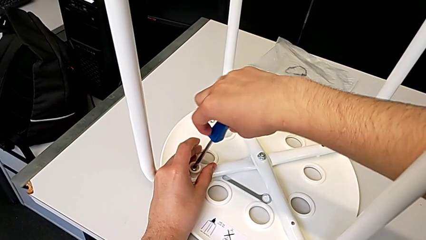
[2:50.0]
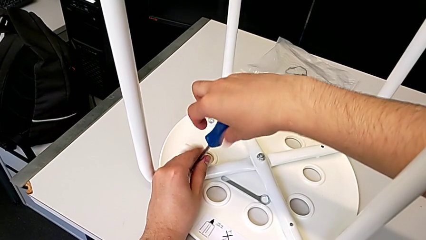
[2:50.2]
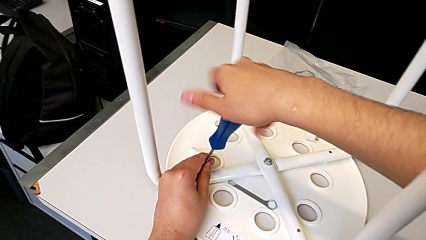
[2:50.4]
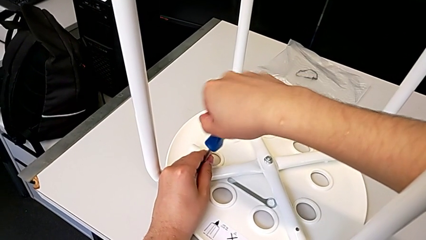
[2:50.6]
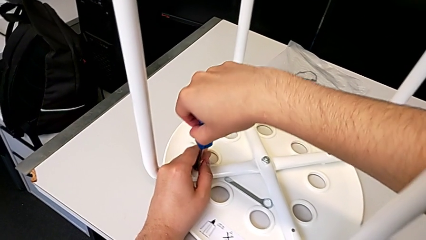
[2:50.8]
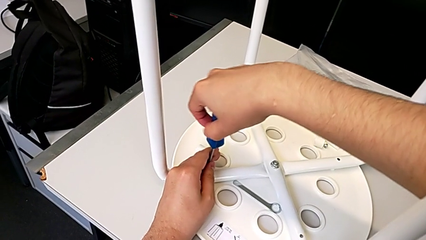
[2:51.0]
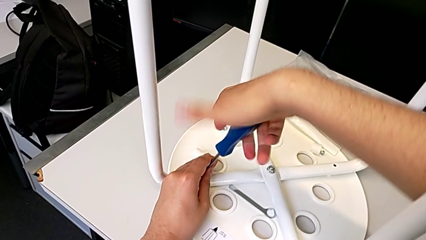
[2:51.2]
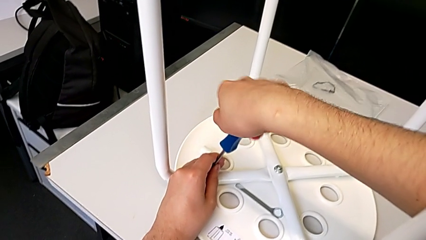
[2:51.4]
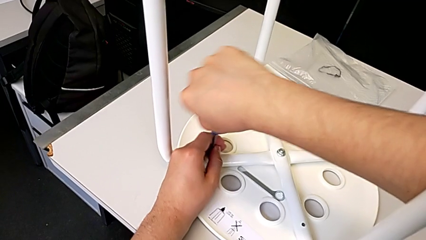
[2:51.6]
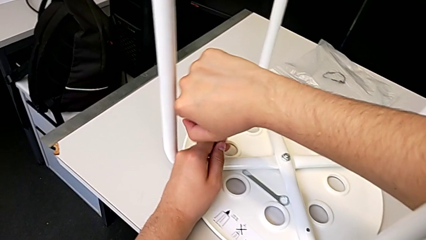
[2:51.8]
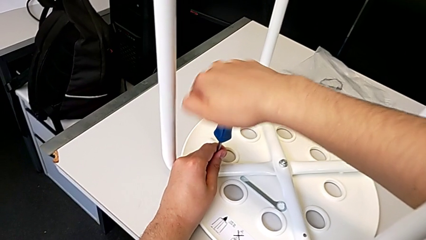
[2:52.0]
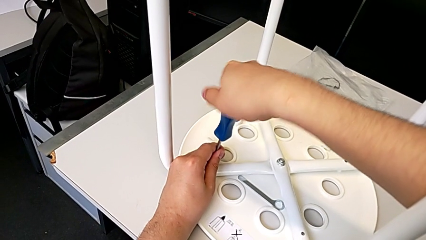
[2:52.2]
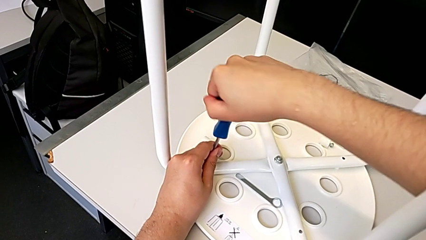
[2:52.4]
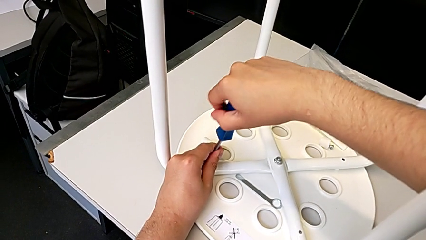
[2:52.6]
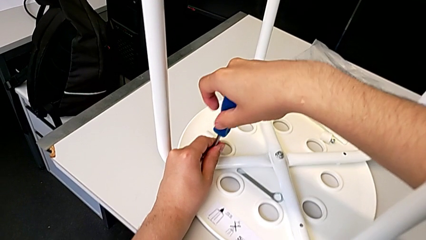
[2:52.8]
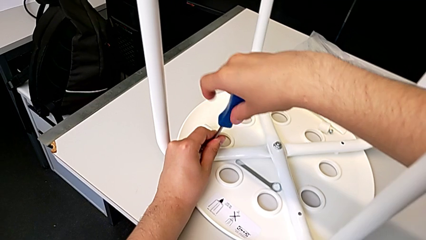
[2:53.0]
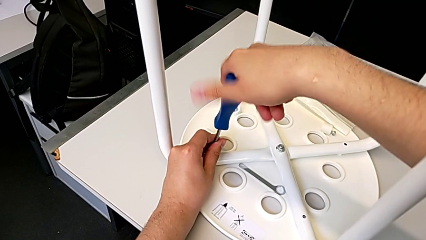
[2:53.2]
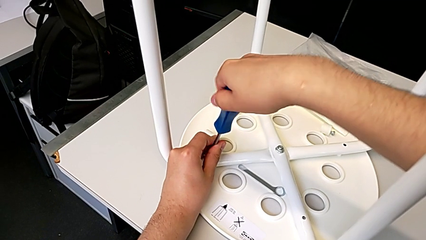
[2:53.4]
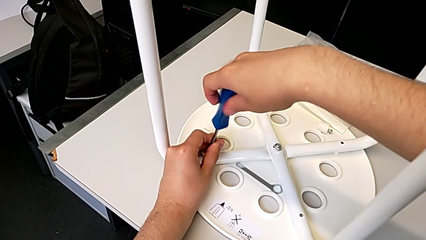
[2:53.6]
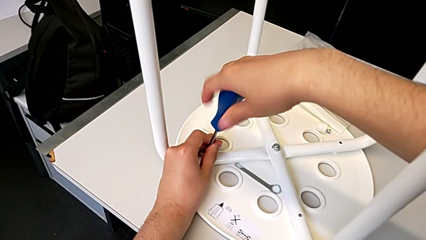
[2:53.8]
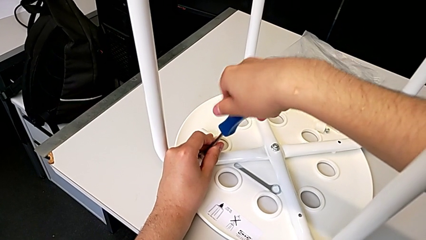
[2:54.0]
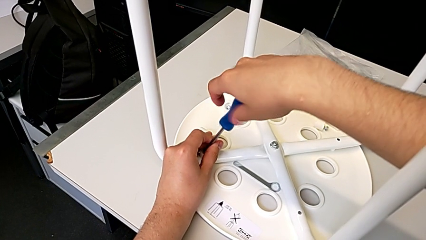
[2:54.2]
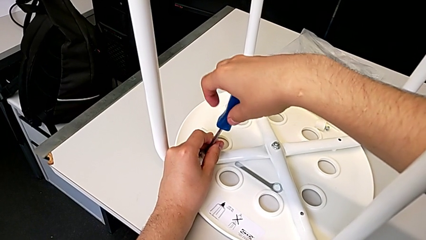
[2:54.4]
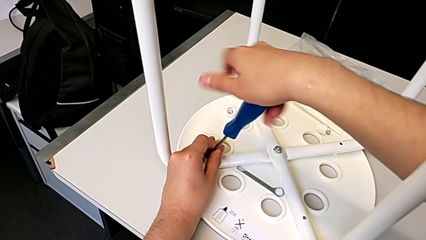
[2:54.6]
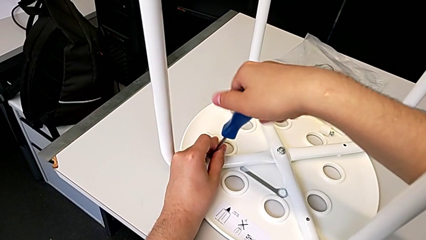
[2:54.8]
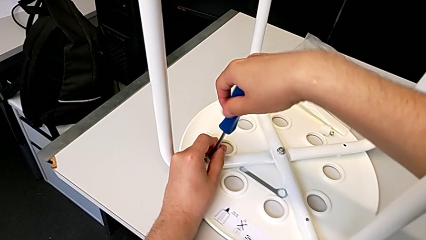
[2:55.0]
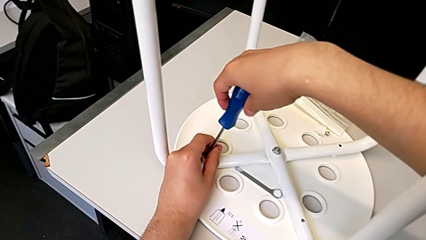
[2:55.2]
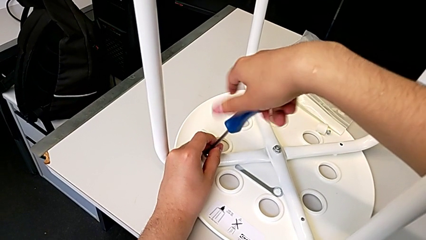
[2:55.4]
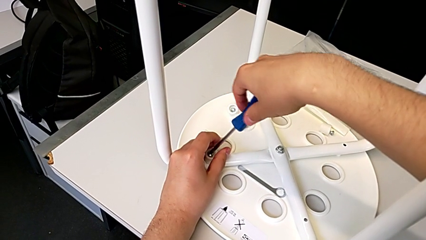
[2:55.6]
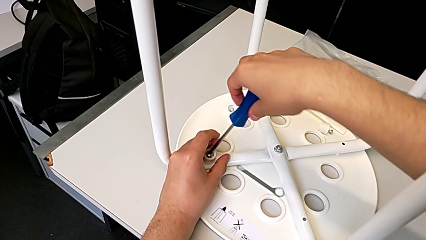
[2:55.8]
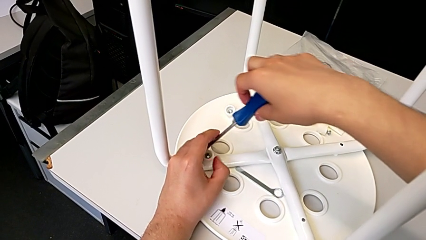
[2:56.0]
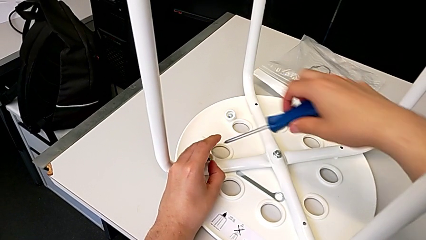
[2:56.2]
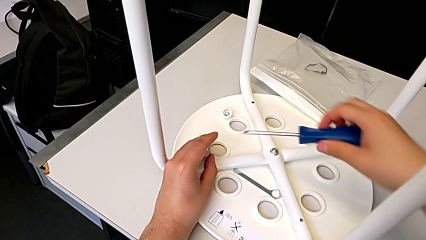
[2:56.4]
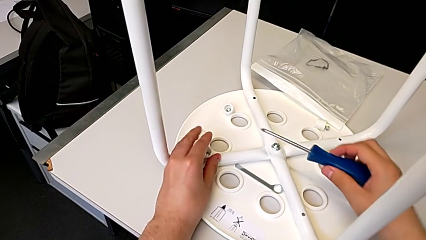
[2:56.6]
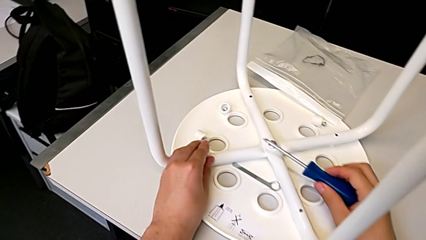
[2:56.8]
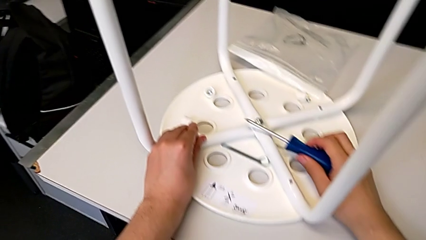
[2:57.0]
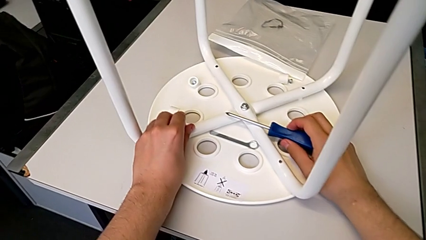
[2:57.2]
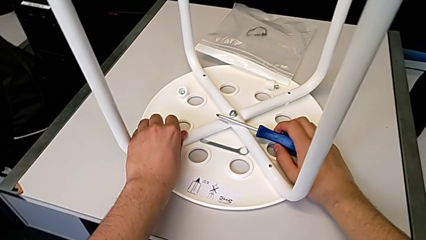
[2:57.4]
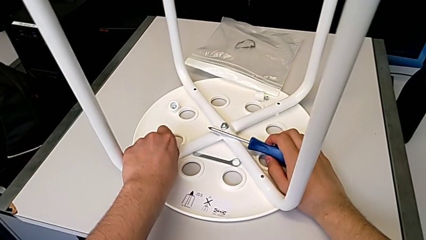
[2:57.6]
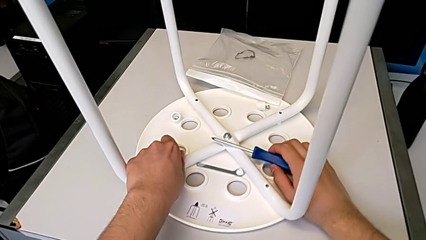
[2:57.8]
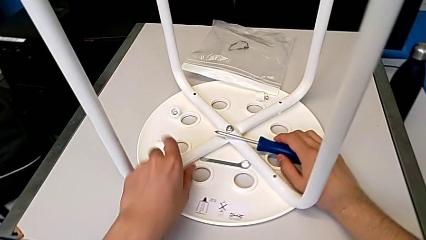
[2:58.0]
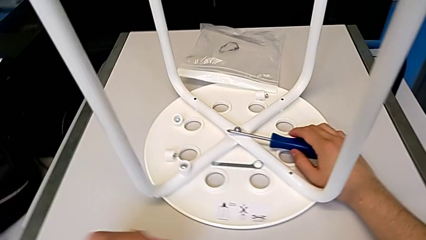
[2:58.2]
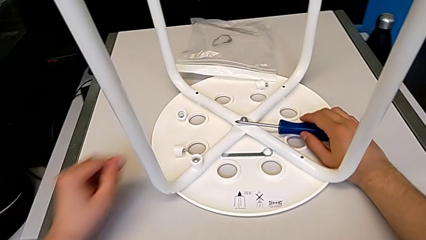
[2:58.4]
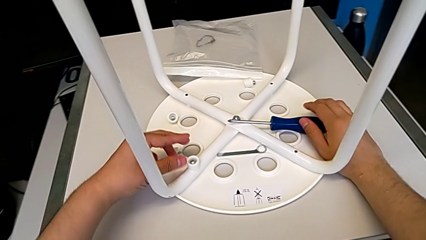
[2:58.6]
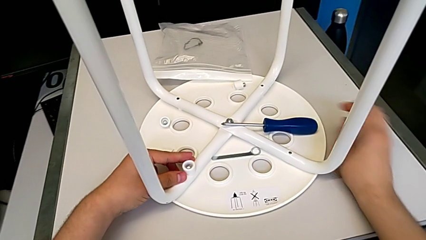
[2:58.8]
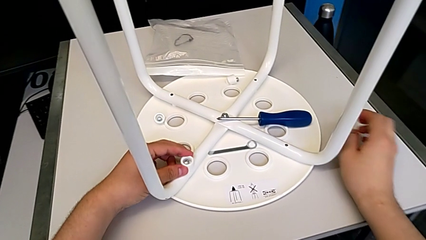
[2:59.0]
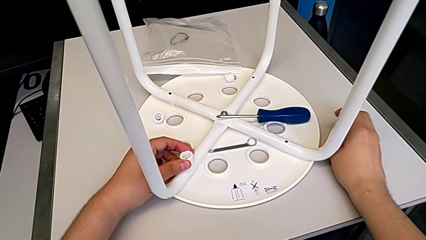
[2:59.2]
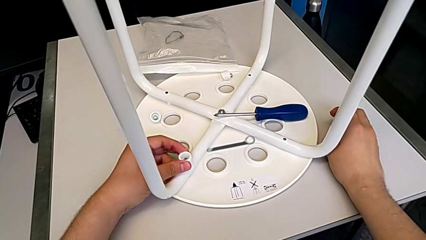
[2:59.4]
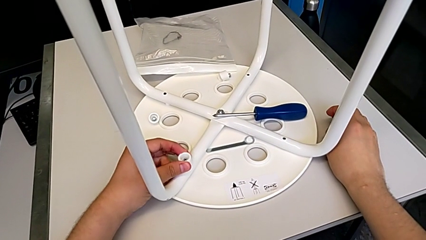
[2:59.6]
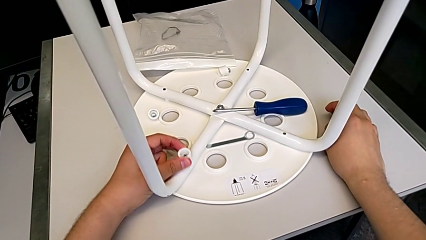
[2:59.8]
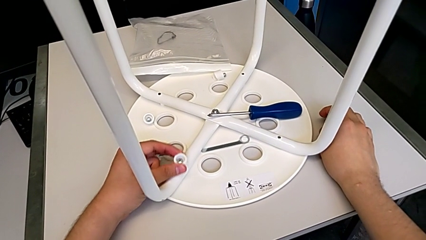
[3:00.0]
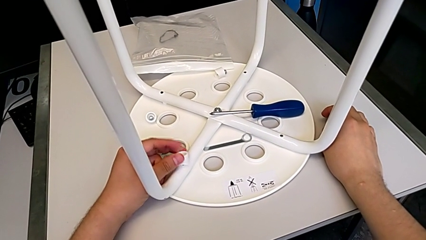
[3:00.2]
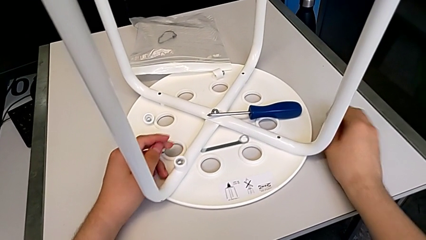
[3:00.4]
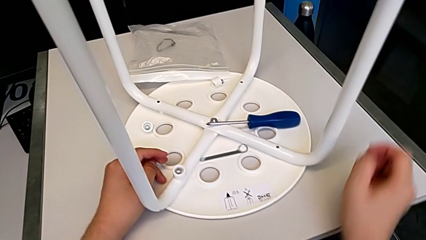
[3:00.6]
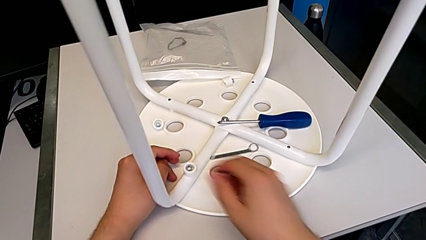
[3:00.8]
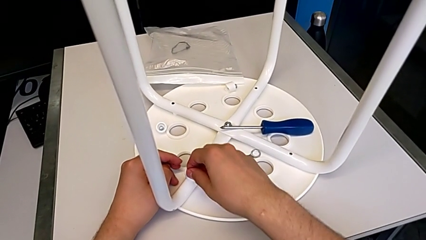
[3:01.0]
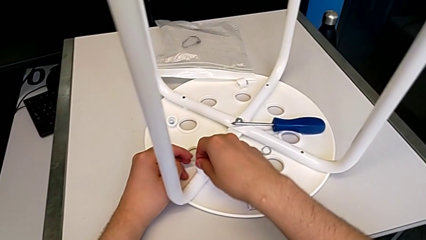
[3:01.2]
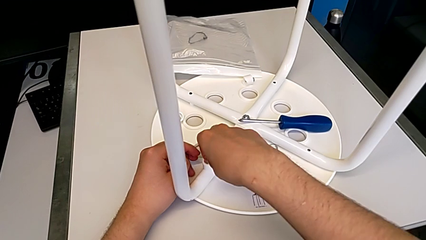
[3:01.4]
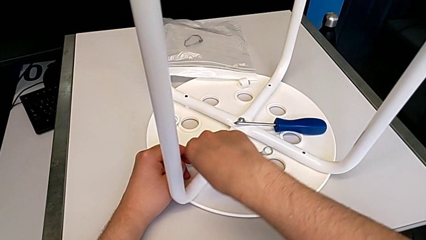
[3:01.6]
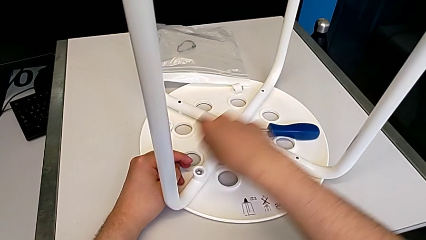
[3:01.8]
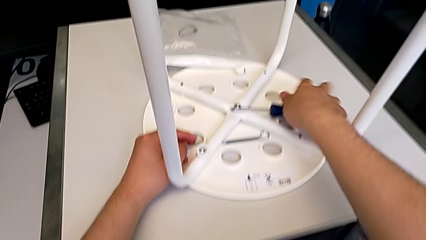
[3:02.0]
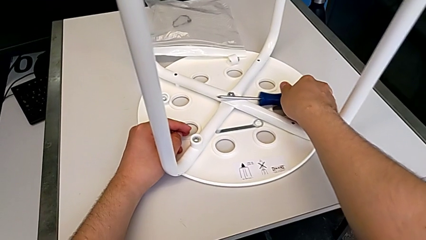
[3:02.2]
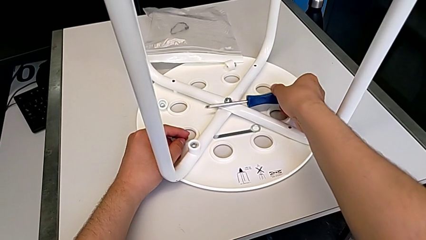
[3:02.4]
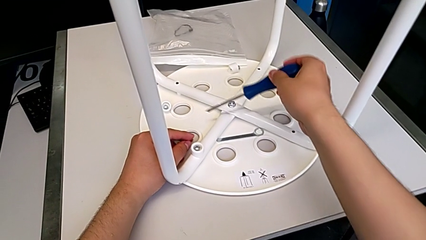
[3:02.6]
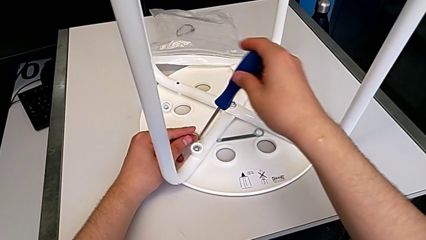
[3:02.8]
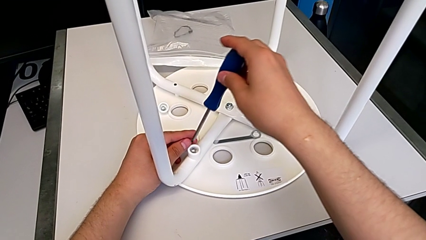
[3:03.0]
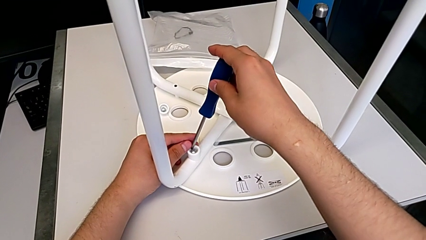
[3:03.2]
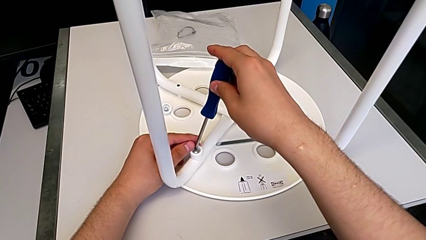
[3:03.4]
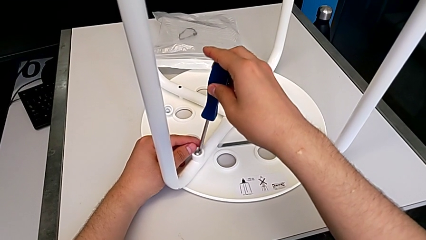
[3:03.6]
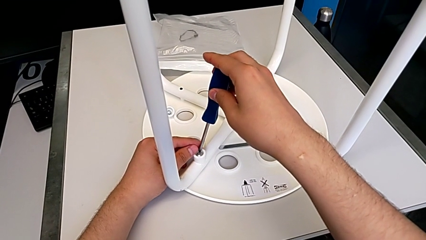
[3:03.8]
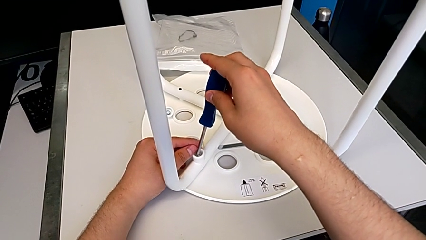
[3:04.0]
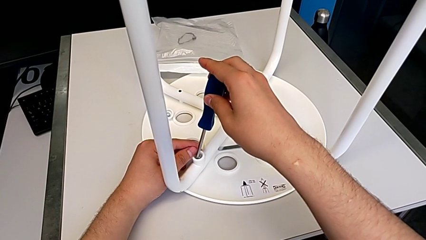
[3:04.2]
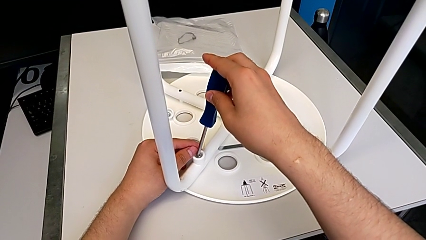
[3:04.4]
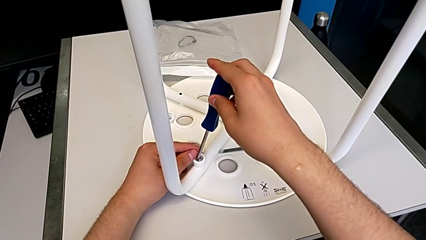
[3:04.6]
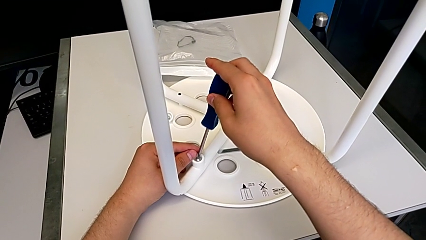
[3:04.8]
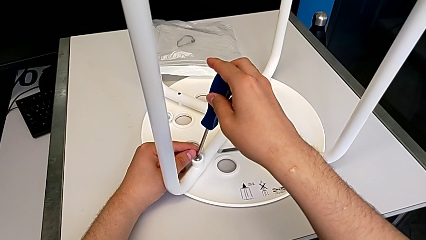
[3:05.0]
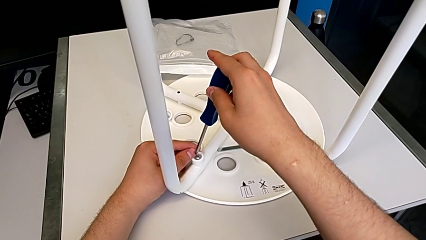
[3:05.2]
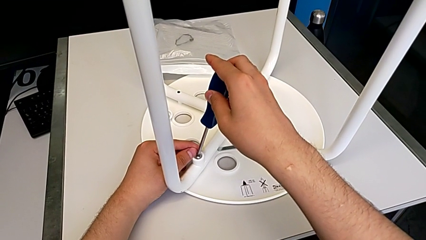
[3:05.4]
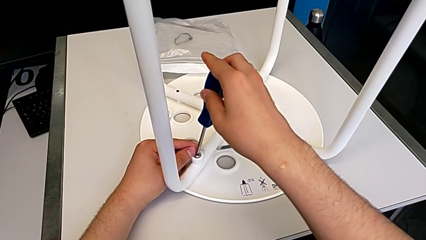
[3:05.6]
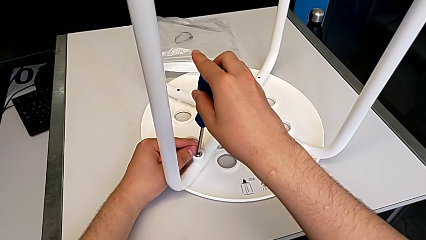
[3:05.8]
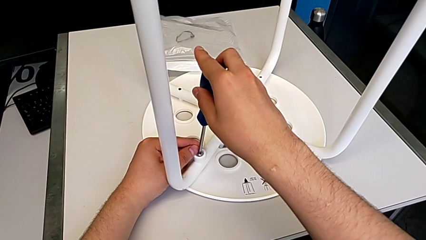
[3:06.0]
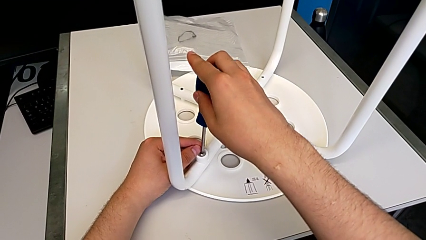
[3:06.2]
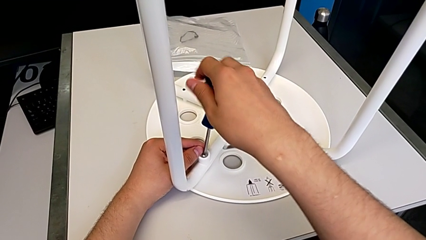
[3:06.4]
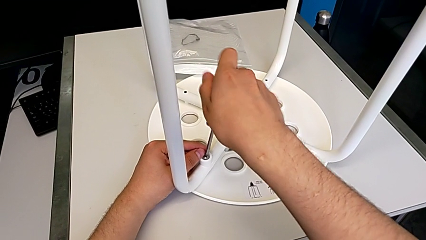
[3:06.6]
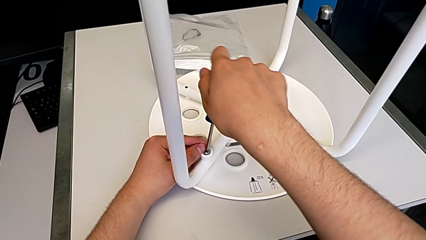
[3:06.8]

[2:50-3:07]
The camera wearer is unscrewing the fourth screw of the legs. They keep unscrewing the fourth screw, wrongly lift the screwdriver and pull the fourth screw, and insert the screwdriver.
